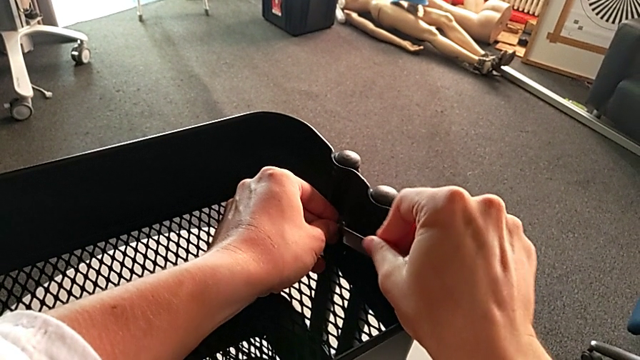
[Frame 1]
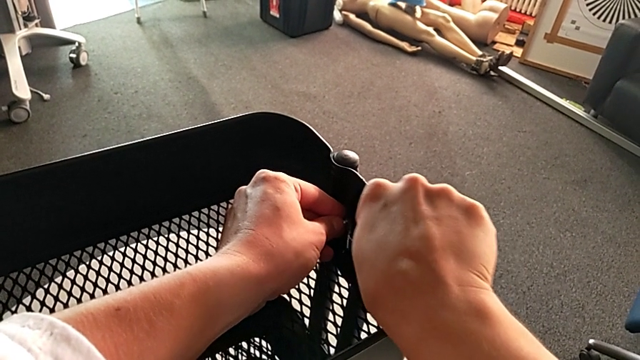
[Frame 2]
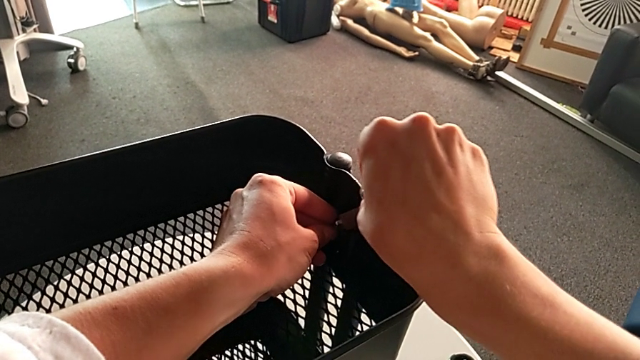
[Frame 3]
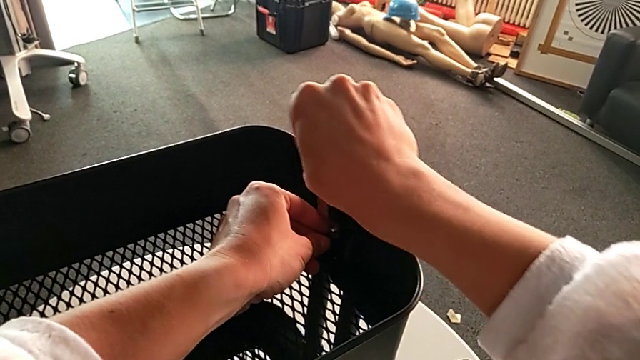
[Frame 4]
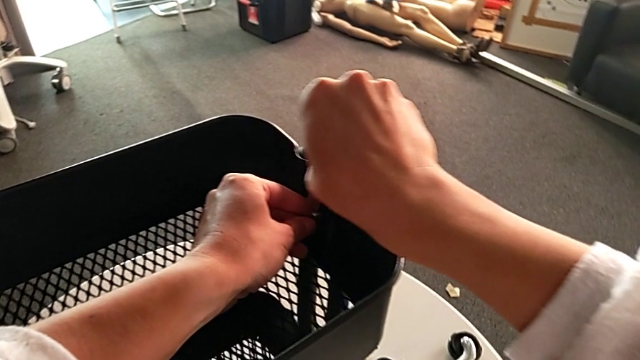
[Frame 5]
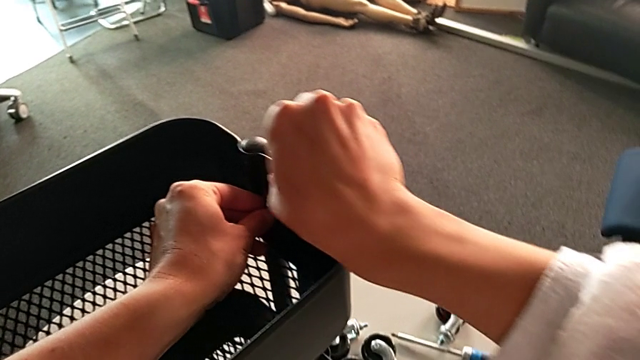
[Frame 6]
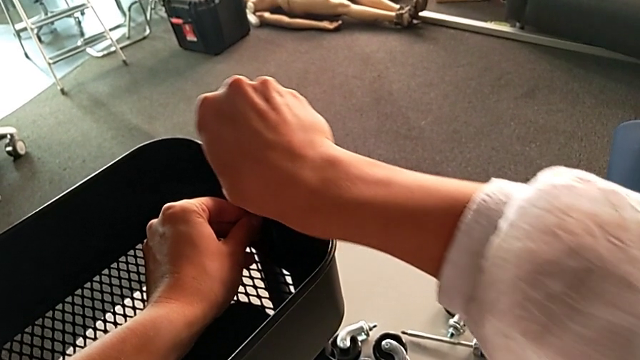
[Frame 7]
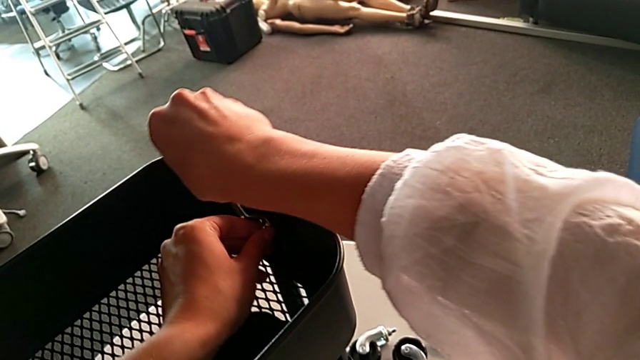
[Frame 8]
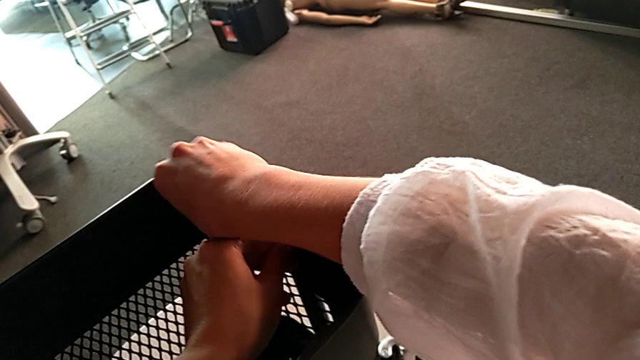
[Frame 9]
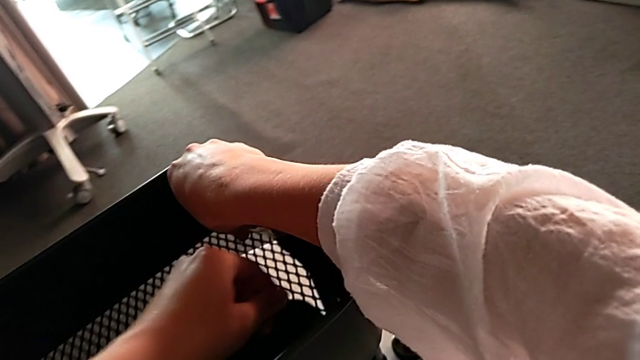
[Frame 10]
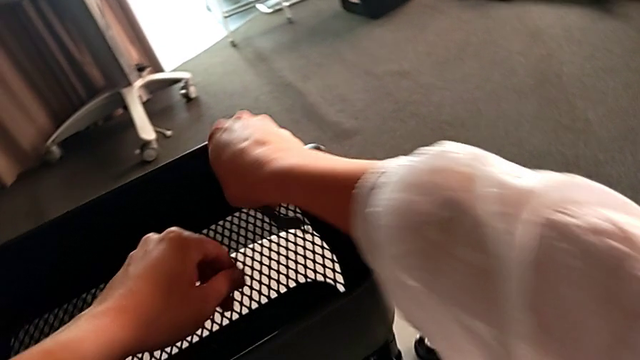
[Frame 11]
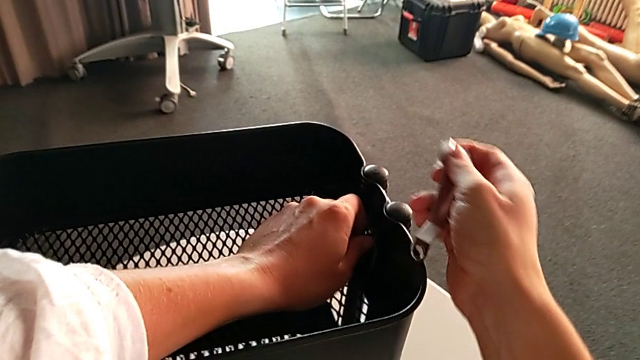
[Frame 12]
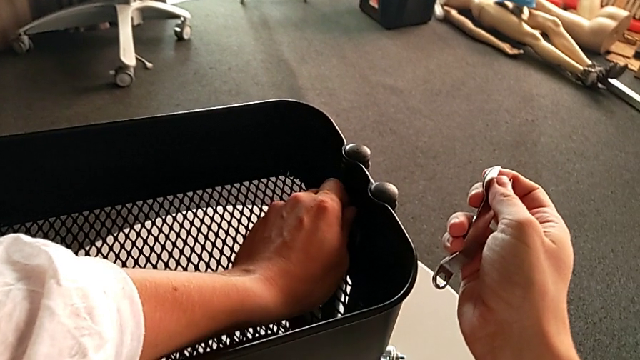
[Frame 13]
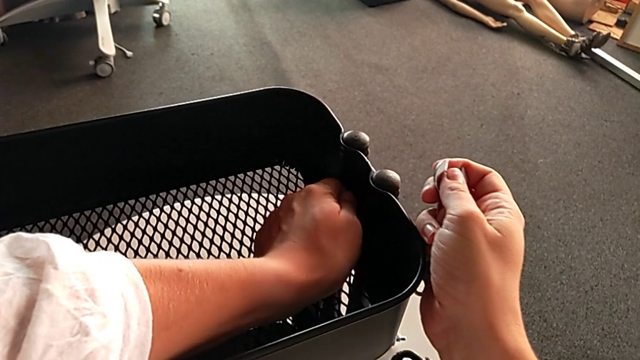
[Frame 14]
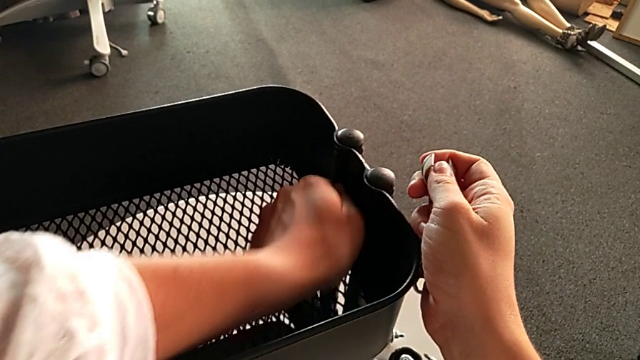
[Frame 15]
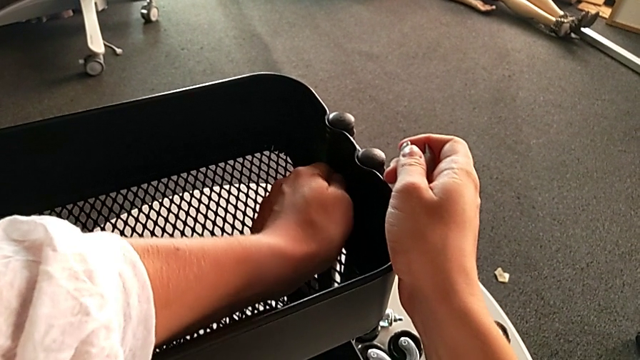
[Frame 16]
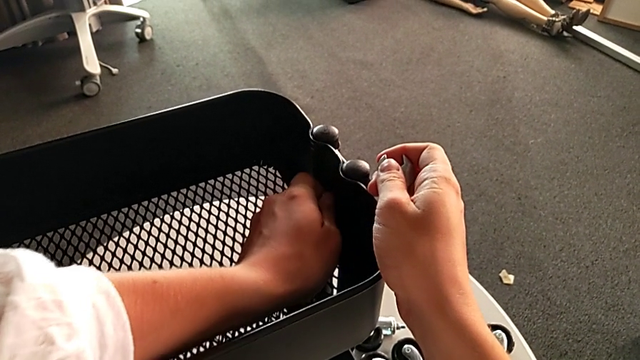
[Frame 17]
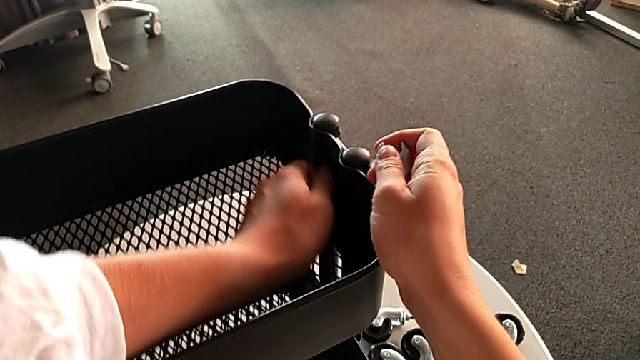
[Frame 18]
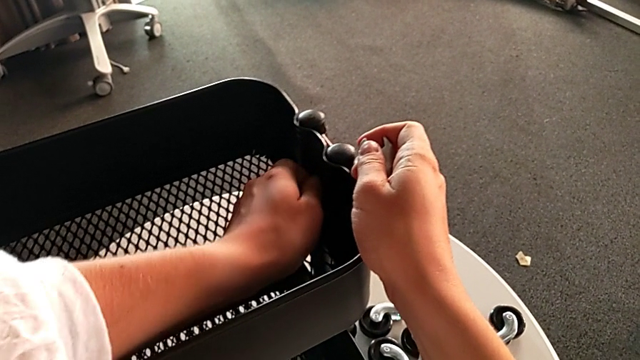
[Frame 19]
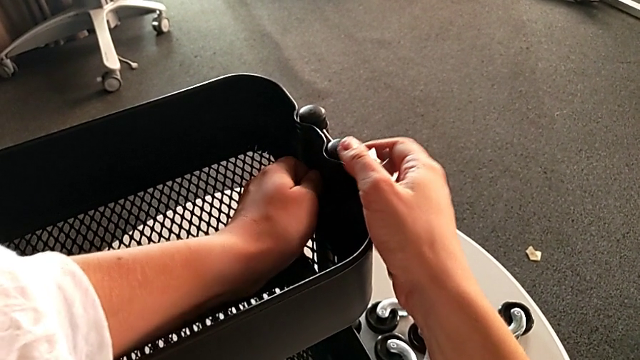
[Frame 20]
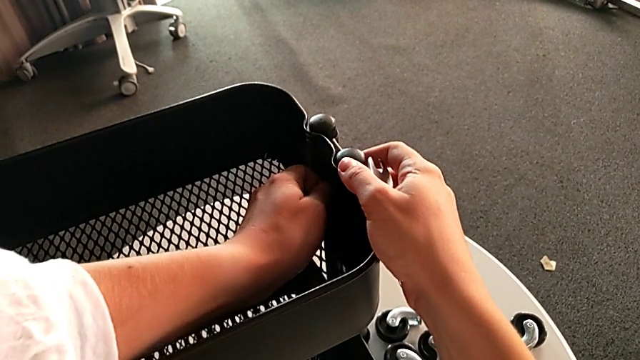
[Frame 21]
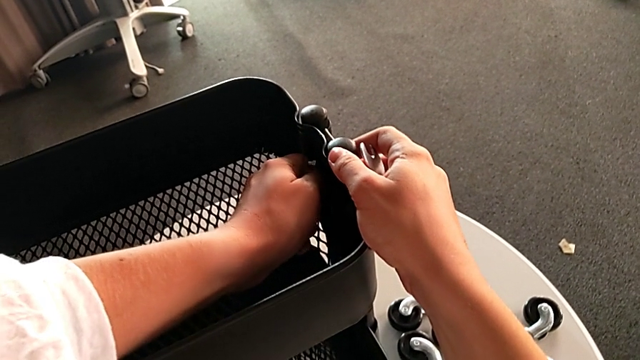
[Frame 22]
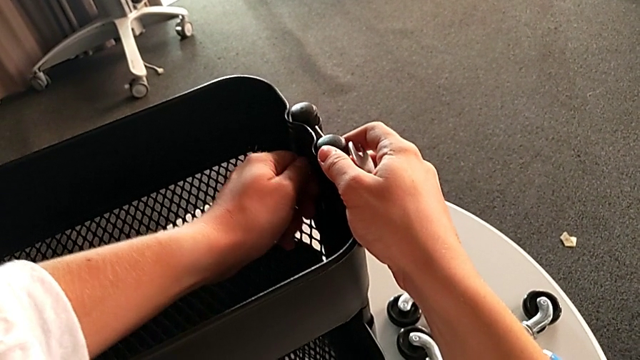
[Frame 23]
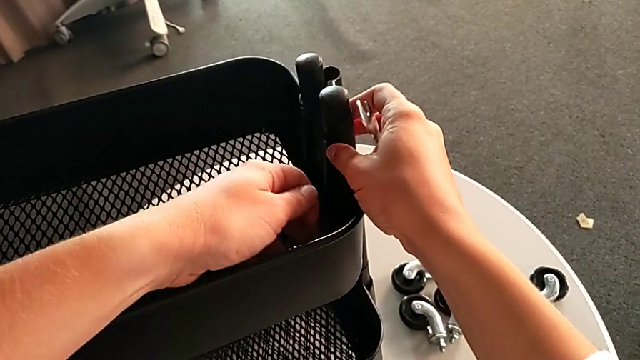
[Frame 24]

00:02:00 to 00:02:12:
The camera wearer is disassembling the top tray of the rolling cart. They keep unscrewing the hexagon cap nut and unscrew it.

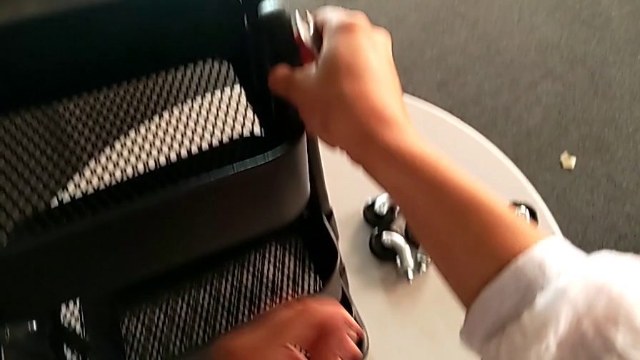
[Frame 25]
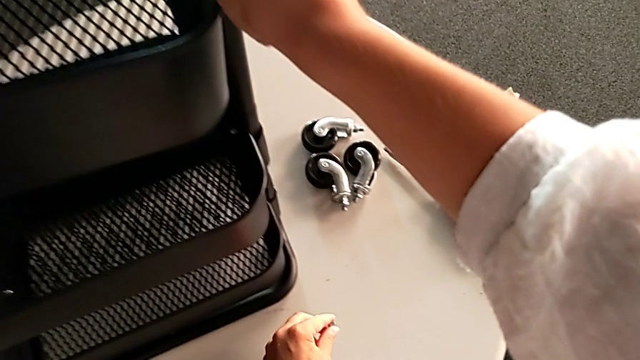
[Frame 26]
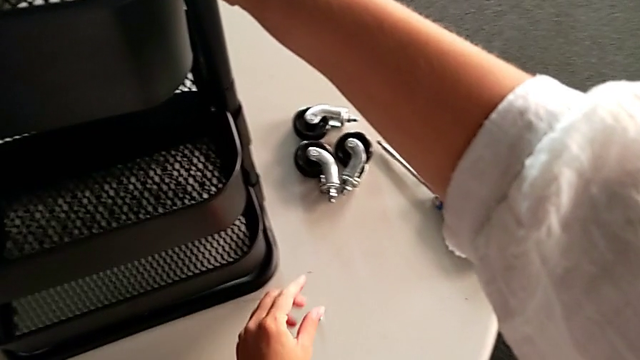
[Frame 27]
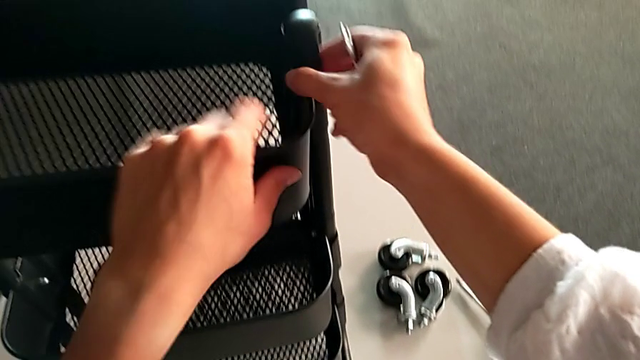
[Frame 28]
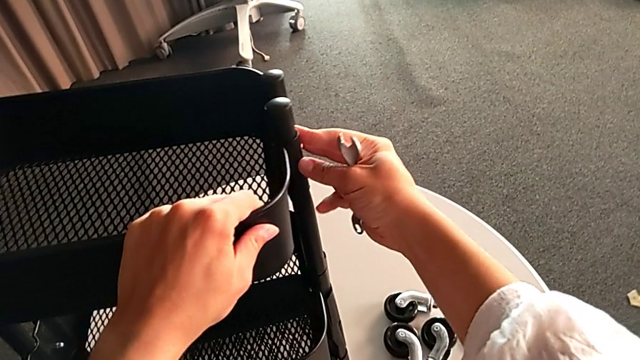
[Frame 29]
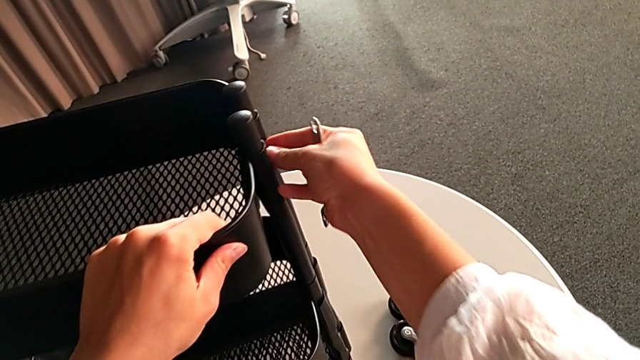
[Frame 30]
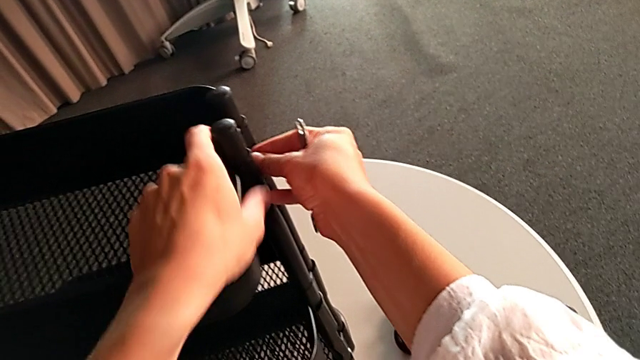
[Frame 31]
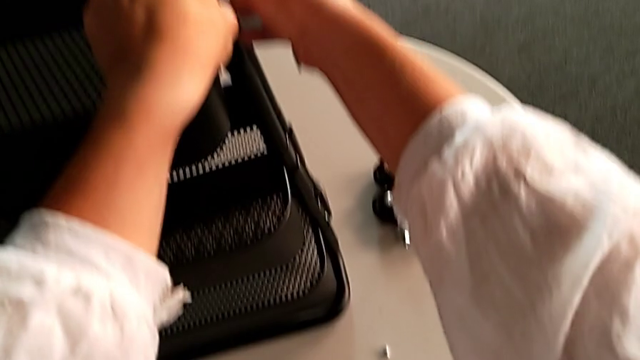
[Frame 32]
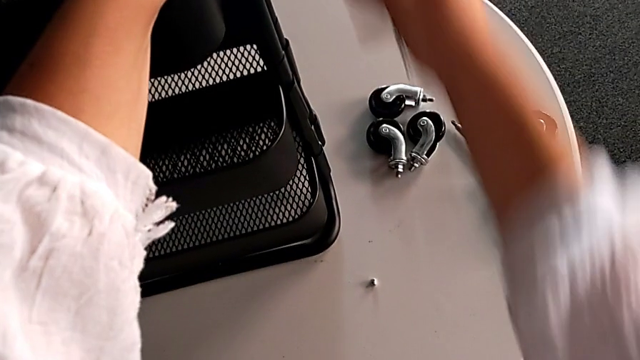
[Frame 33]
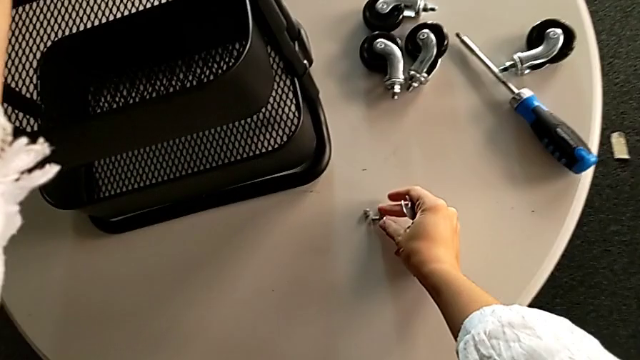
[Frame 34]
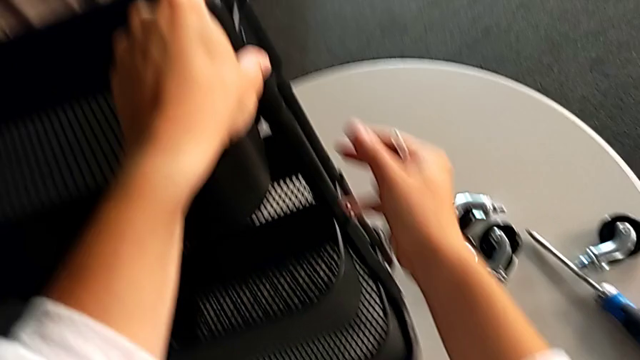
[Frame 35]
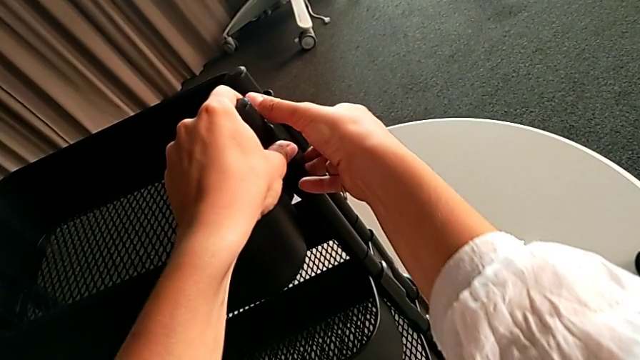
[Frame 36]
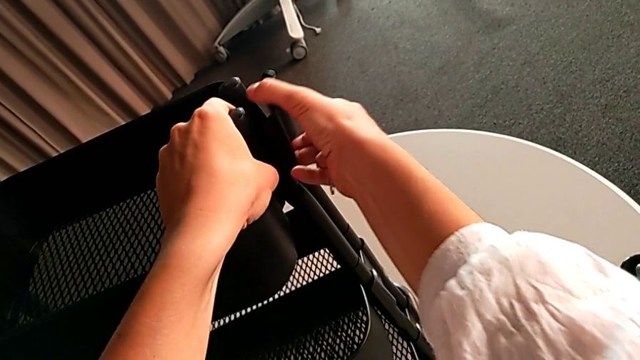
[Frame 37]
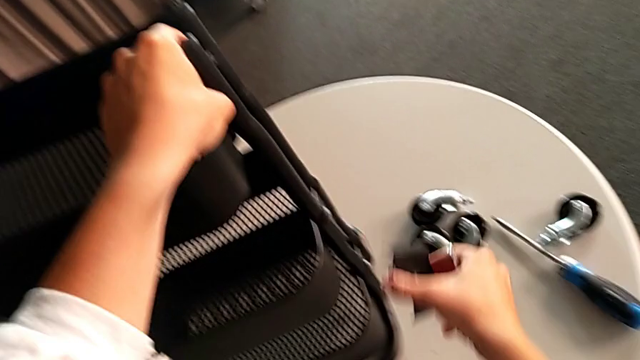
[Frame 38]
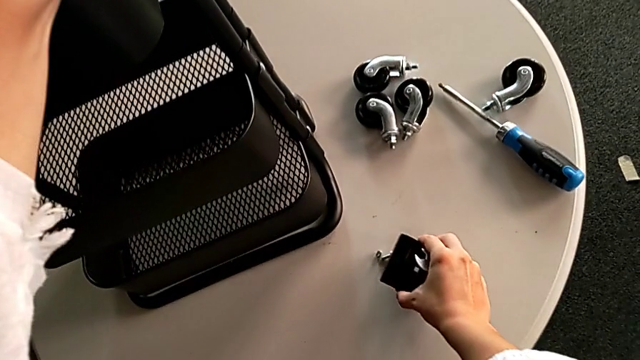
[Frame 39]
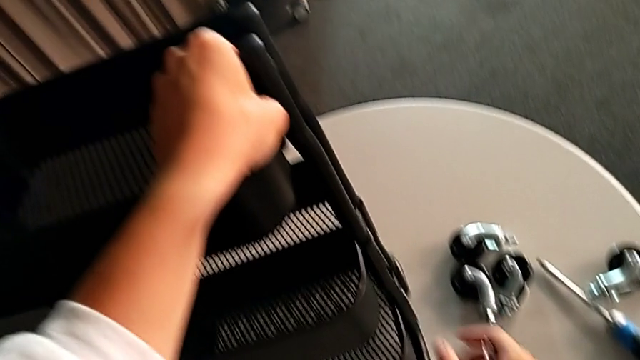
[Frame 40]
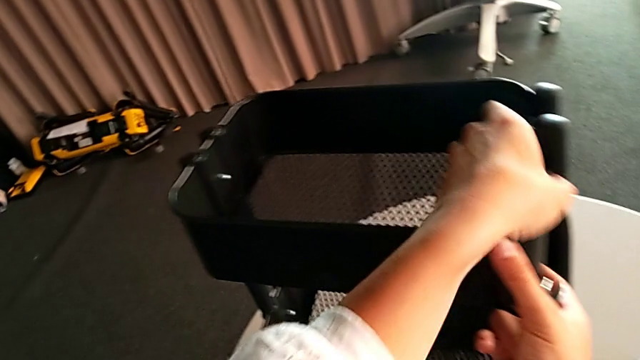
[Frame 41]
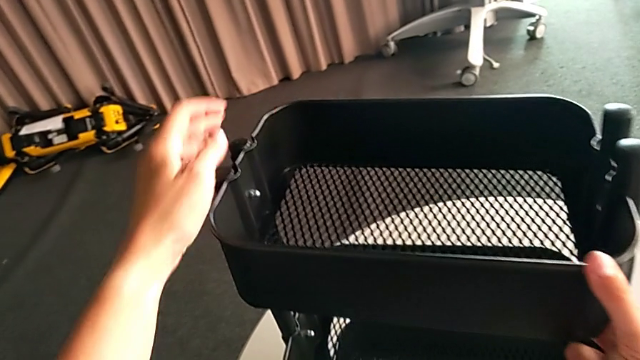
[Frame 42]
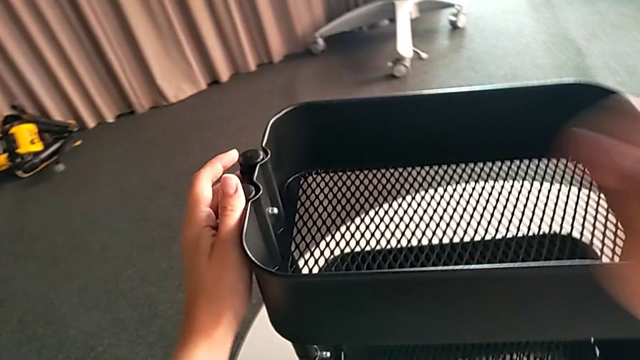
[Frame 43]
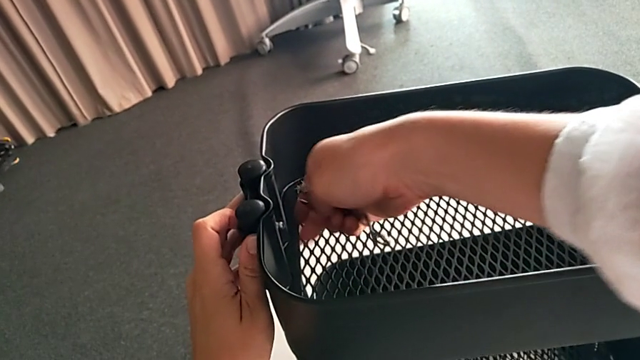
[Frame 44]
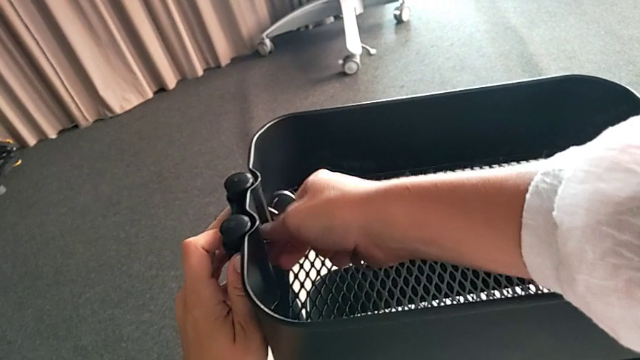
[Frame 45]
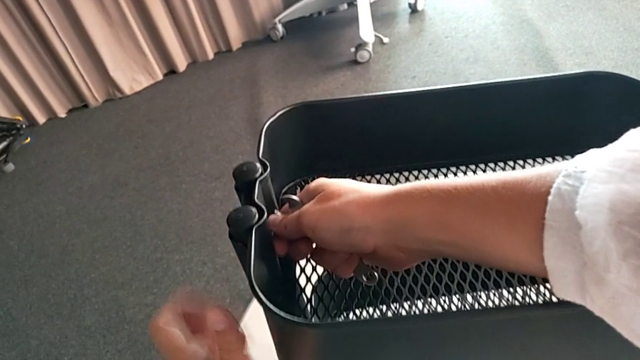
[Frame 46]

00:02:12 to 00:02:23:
The camera wearer is disassembling the top tray of the rolling cart. They place the hexagon cap nut, grab the screw, place it, place the bracket and grab the top grid tray.
